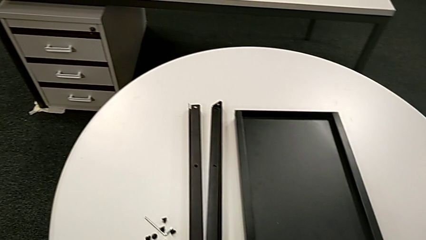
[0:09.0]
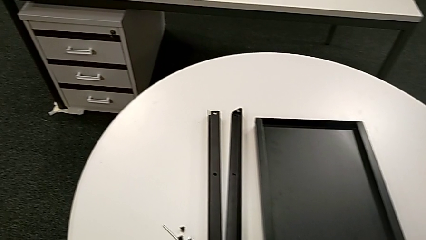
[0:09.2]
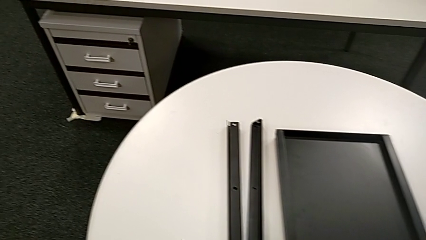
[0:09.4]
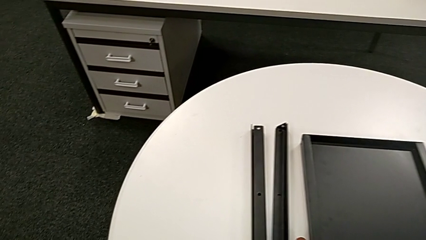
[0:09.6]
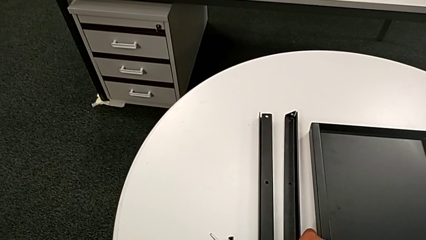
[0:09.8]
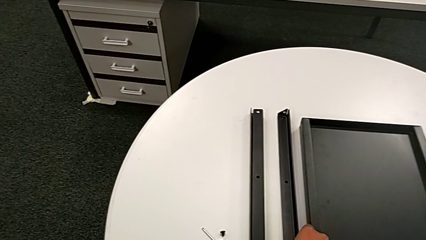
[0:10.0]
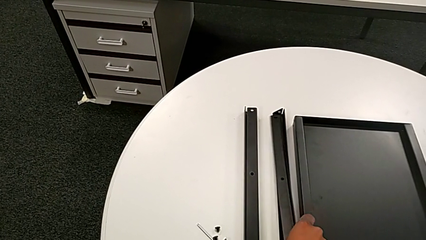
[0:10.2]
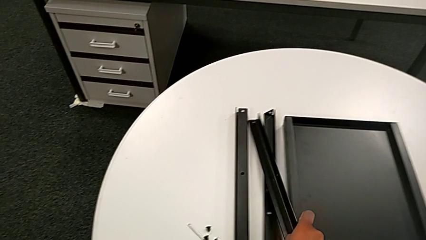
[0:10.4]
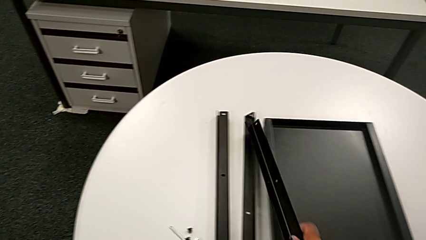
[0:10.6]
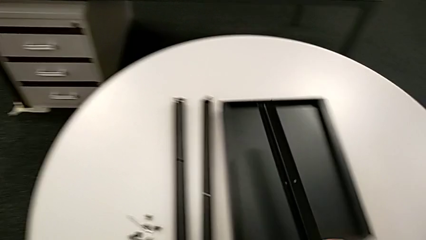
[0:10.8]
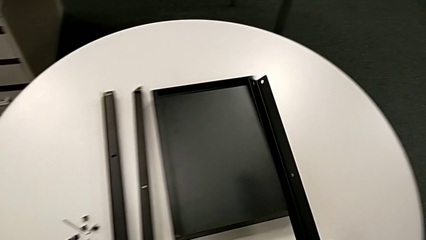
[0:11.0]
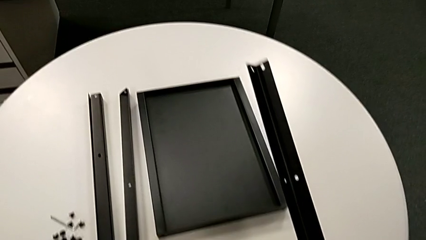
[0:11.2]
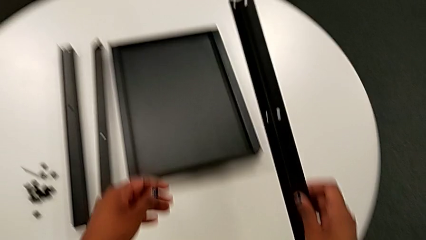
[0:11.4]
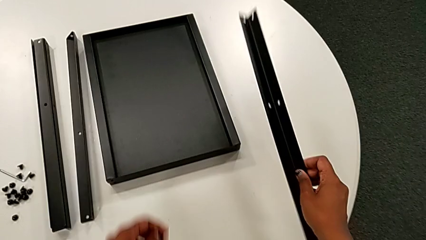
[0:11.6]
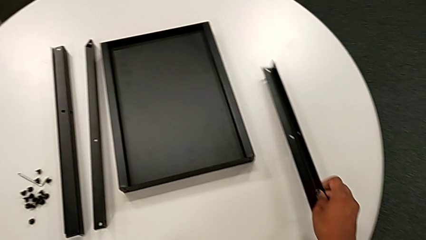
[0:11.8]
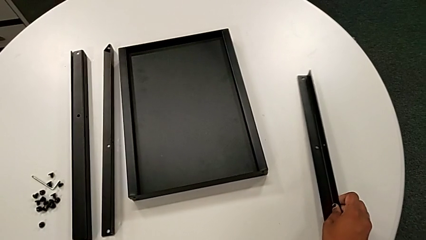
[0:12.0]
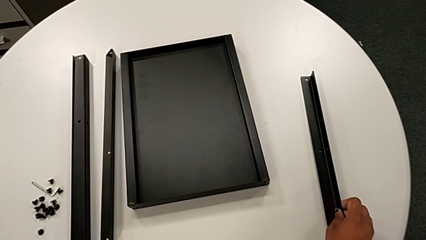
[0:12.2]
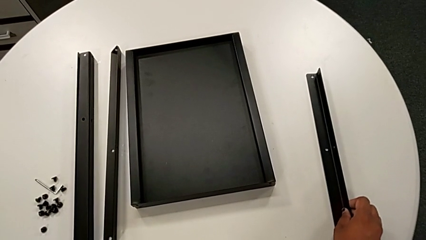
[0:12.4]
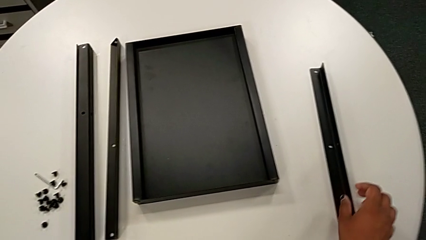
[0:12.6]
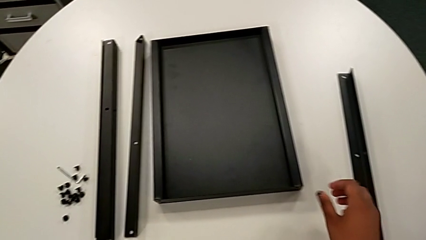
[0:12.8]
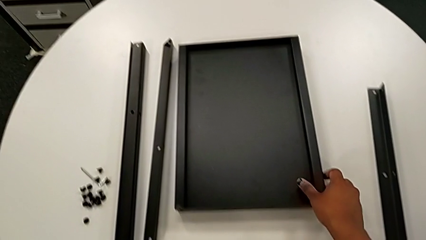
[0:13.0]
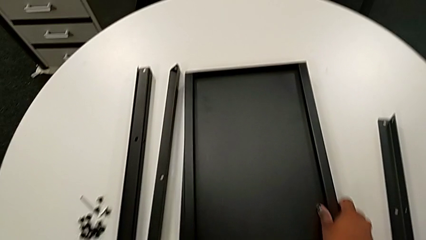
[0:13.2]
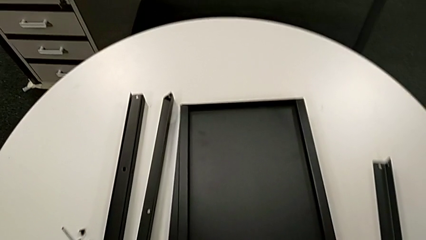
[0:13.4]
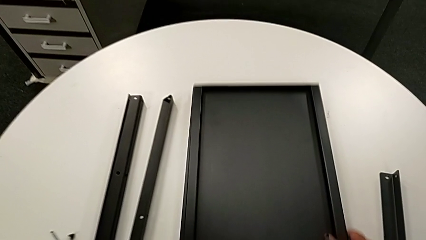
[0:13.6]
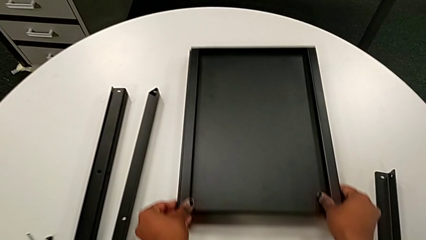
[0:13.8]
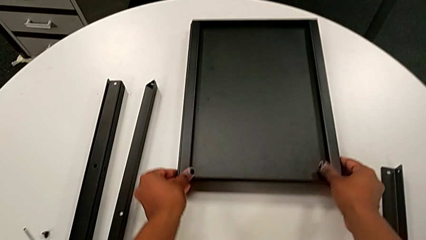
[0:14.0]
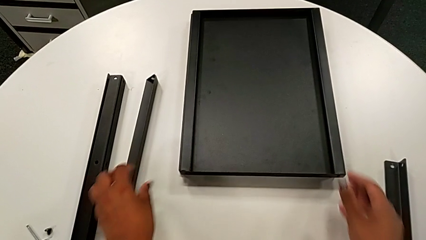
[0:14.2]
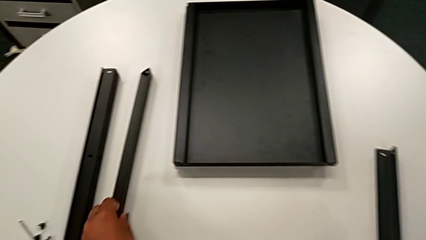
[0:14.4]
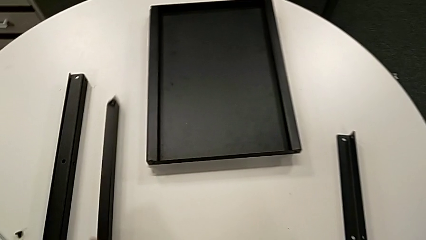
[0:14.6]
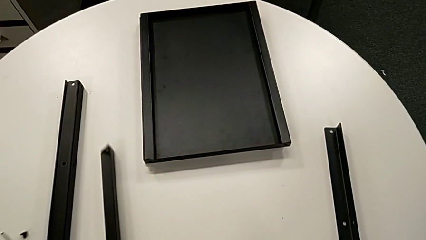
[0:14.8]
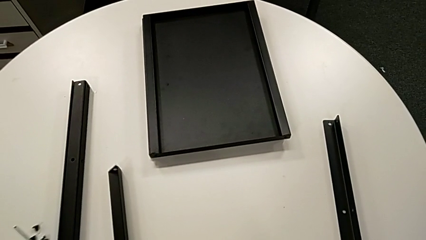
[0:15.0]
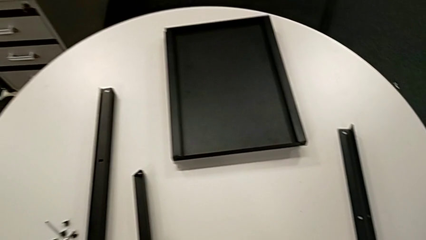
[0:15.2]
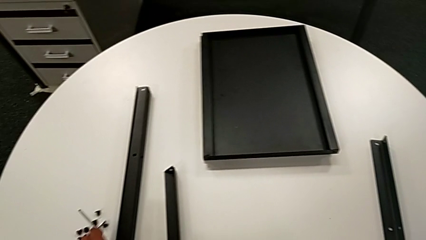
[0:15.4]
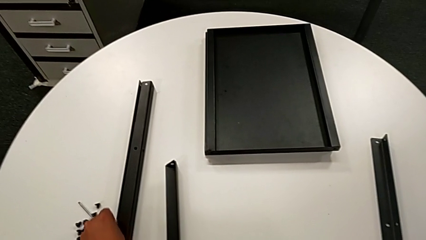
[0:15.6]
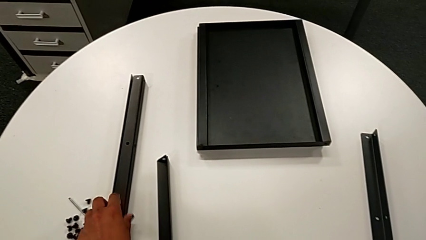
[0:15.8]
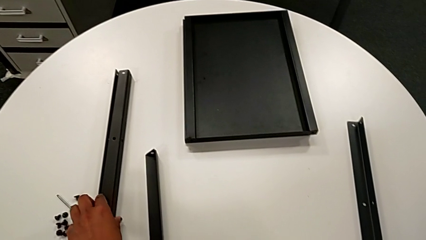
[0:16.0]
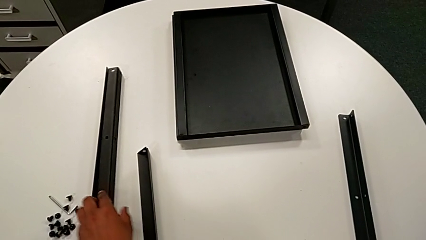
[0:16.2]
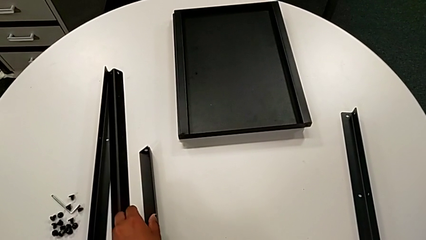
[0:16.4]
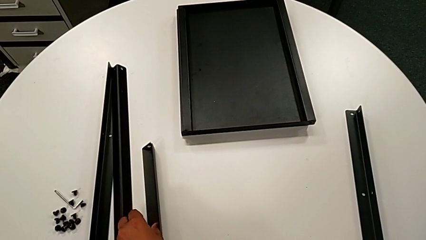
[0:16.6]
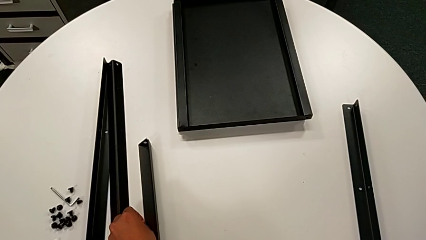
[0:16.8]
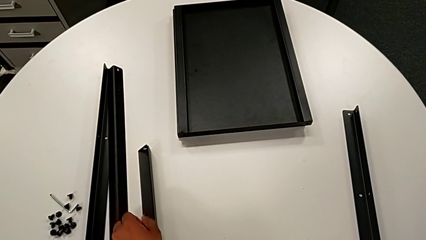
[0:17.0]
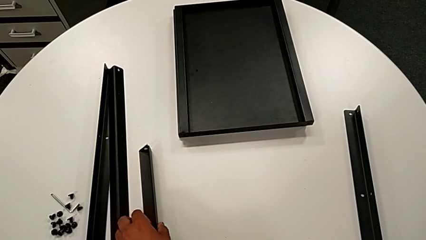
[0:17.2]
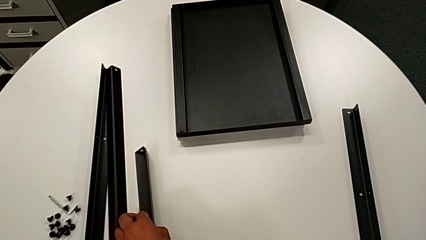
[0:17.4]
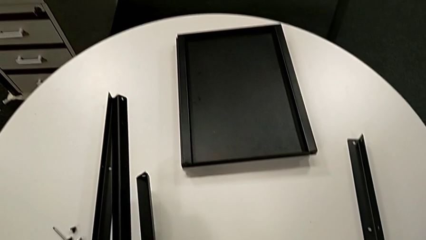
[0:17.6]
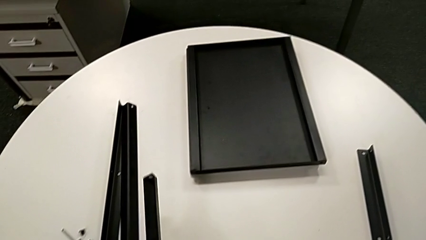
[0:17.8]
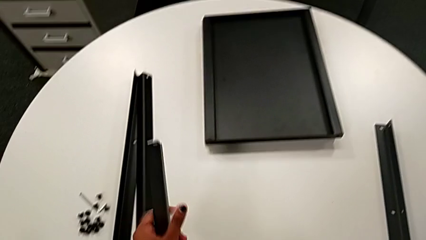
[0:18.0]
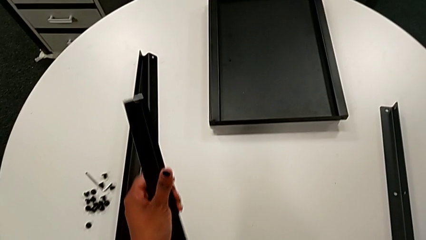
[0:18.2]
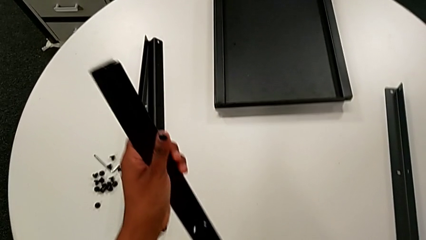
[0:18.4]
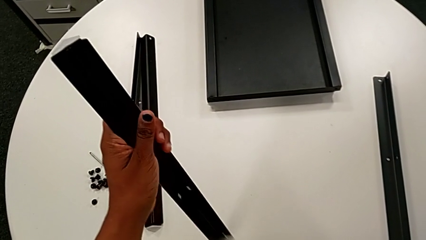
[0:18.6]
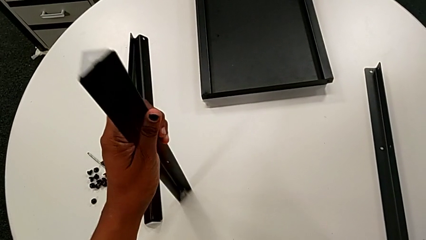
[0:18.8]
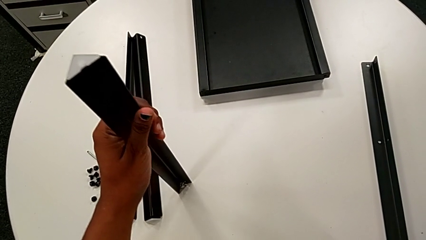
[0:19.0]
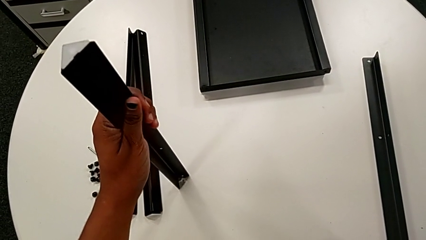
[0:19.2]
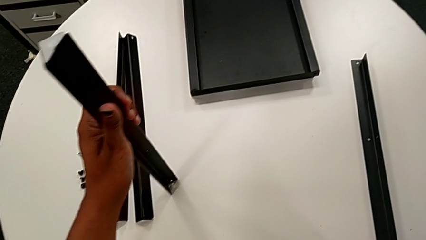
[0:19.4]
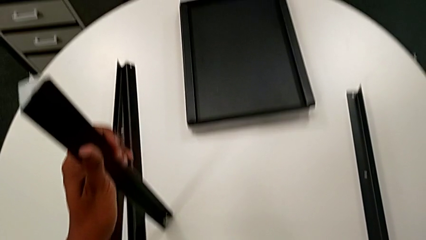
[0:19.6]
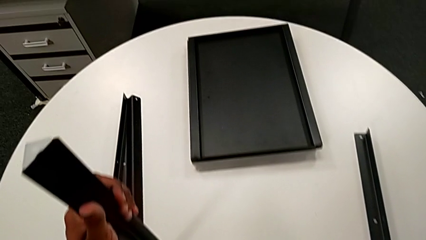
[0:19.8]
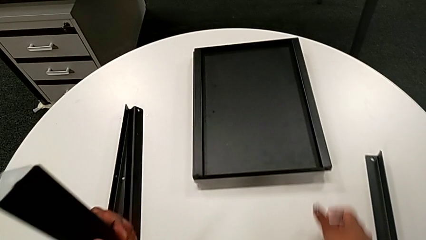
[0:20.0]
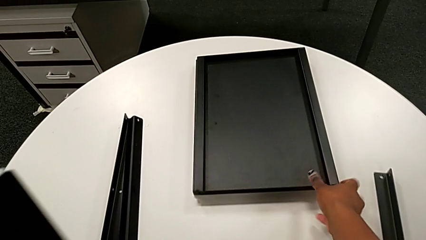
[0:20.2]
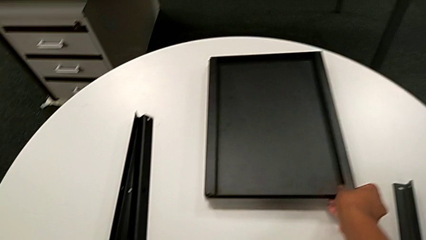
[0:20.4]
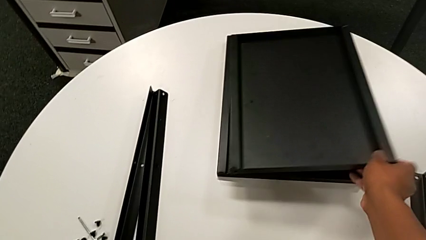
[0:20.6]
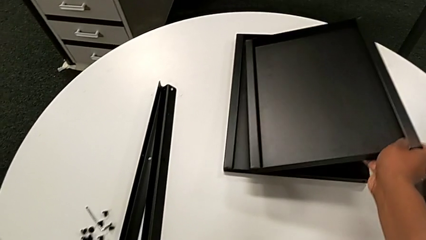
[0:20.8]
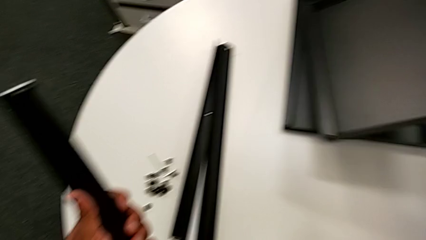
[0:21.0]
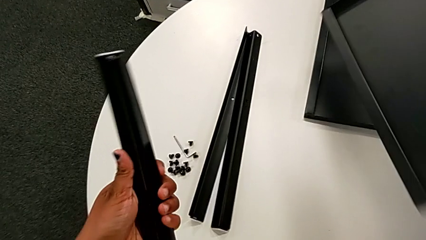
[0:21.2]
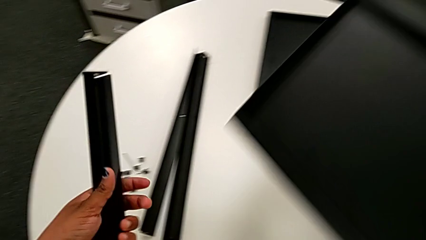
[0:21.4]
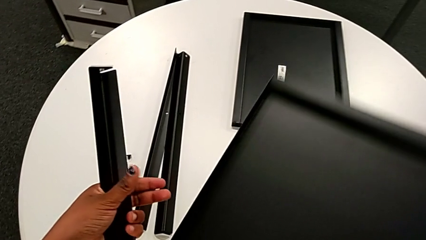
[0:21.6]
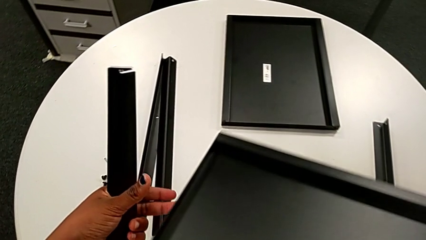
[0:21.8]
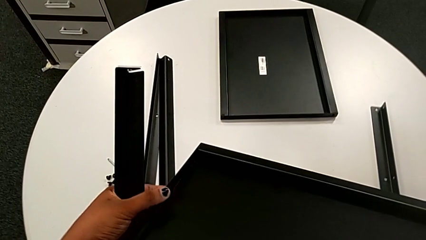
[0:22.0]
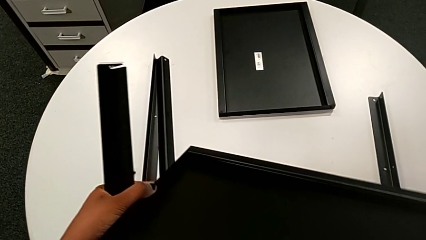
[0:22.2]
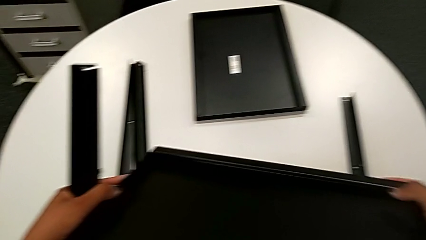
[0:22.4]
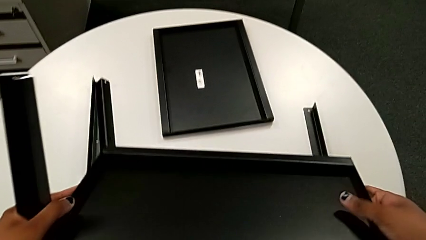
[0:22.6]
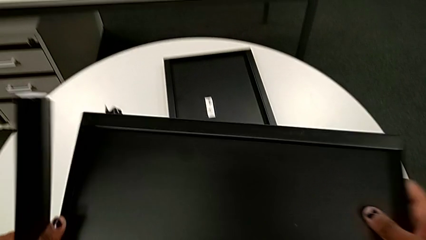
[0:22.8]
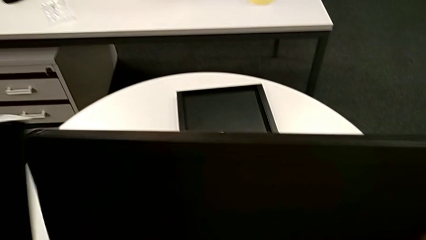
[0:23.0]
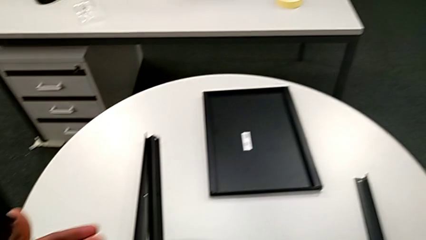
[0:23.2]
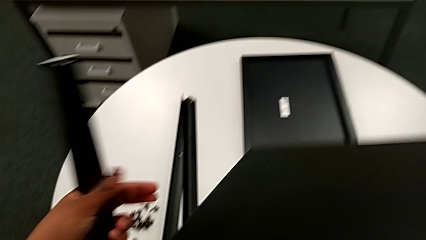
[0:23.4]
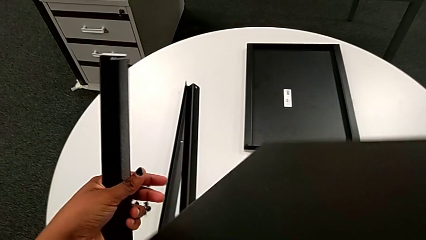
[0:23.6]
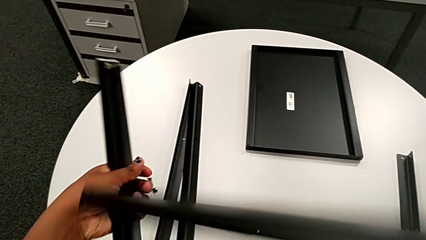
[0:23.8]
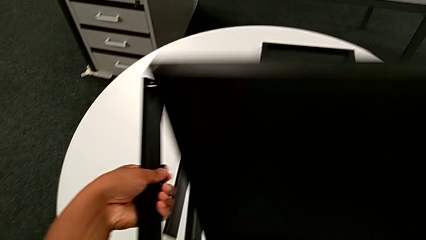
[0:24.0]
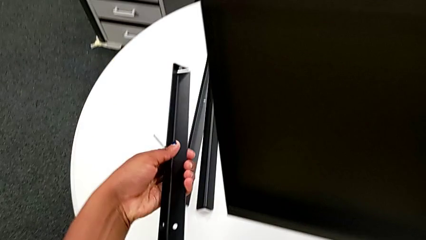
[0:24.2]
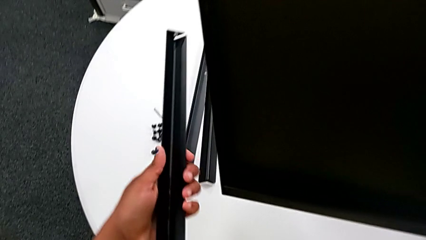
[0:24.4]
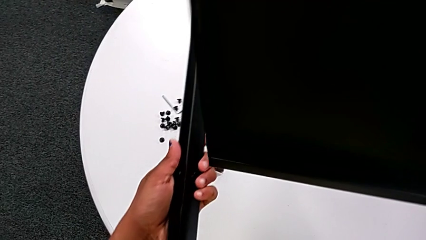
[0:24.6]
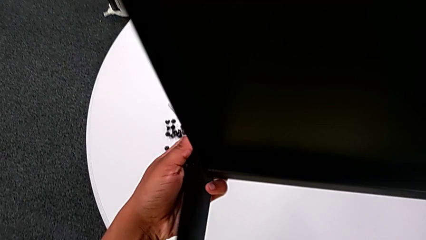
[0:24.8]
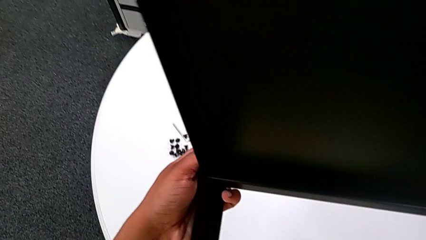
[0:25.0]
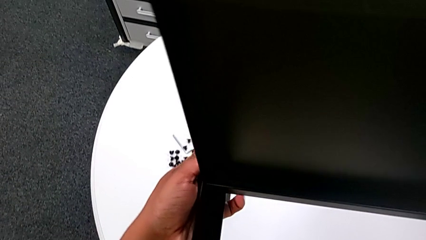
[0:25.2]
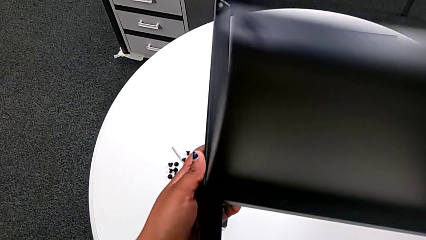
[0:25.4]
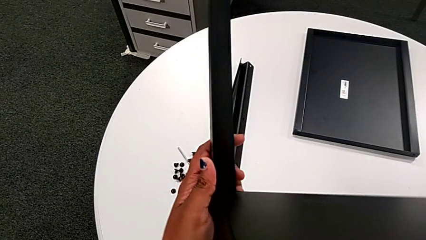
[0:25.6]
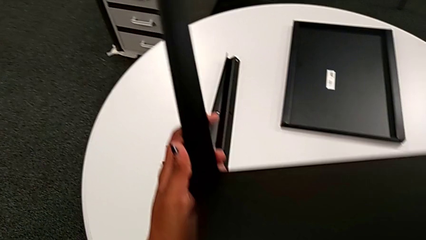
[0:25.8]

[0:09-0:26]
The camera wearer is inspecting every piece of the table. They approach the leg, grab it, lift it and place it. They grab the tray, slide it, slide the leg, grab it, lift it, approach the tray, grab it, lift it, rotate it and approach the first leg.
